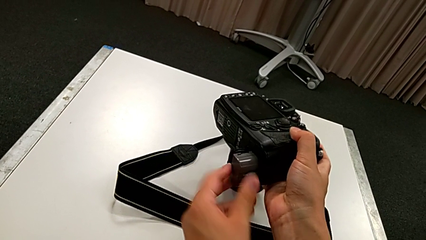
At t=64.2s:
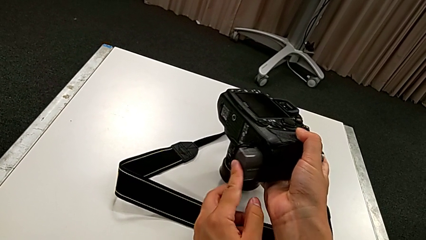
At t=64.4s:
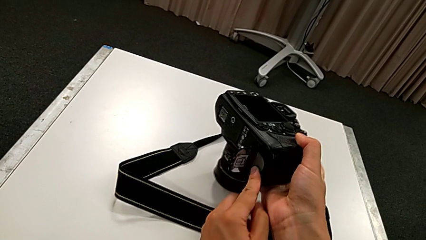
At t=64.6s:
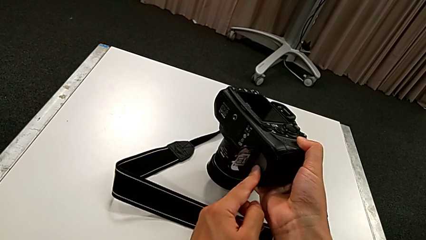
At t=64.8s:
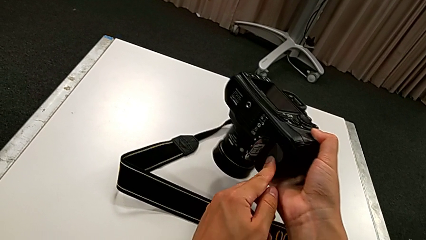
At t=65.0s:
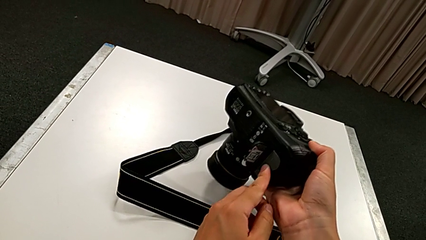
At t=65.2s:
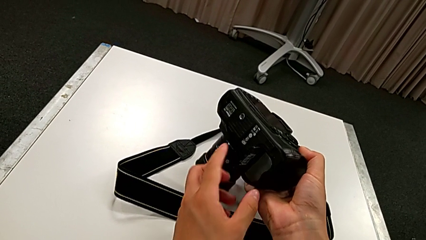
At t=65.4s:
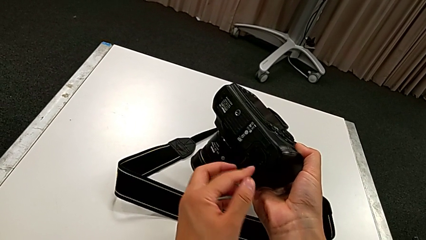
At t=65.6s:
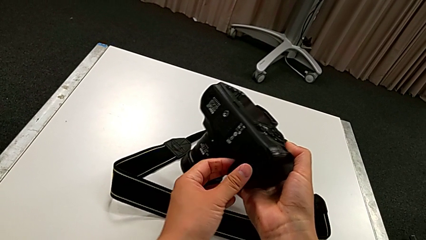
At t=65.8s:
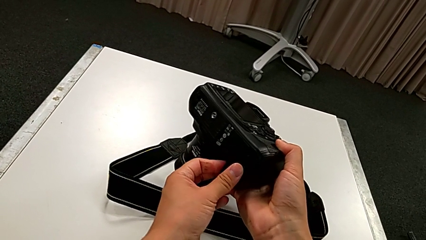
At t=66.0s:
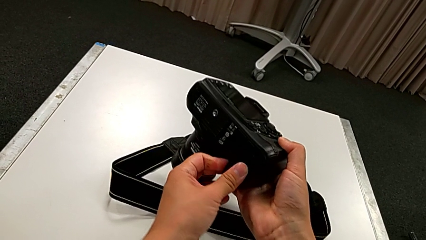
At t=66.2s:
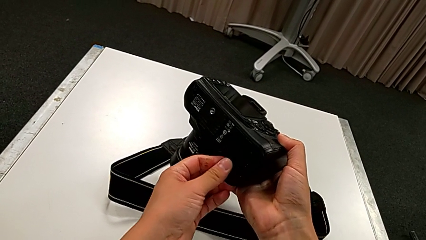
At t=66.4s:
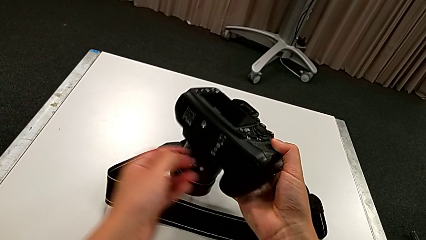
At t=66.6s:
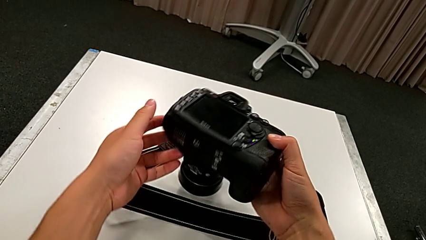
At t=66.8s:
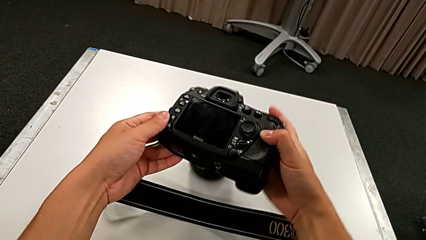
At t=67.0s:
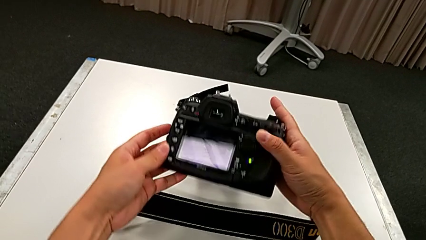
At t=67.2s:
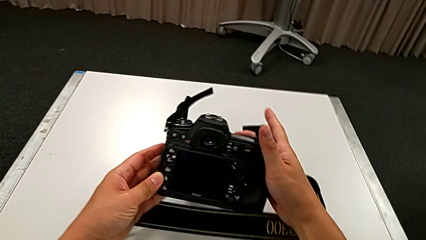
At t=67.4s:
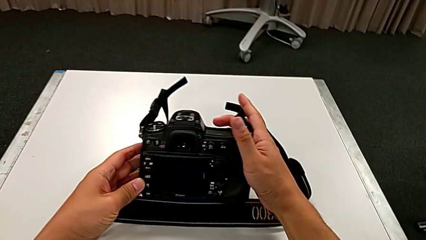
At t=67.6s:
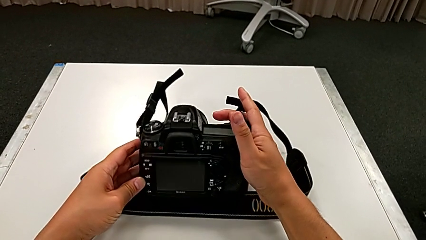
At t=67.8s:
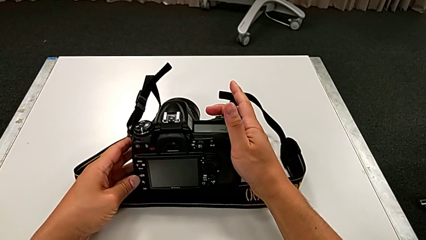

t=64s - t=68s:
The camera wearer is changing the battery of the DSLR. They close the rectangular battery door and rotate the black DSLR.

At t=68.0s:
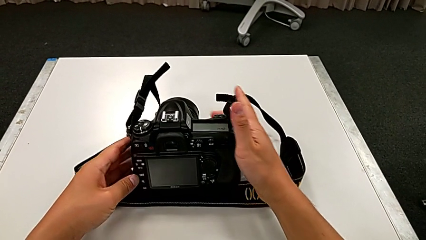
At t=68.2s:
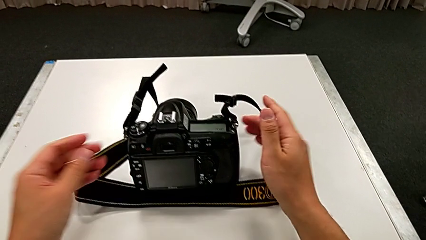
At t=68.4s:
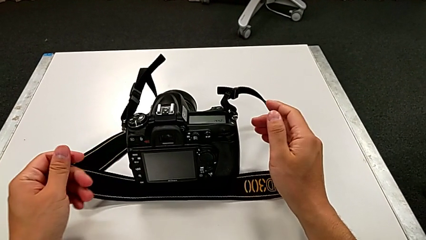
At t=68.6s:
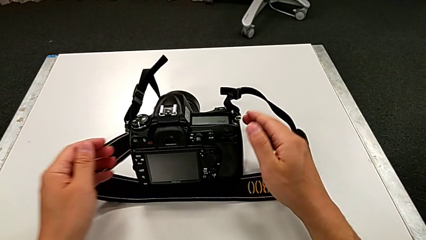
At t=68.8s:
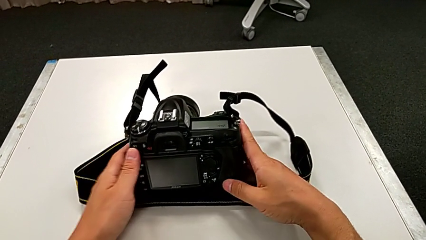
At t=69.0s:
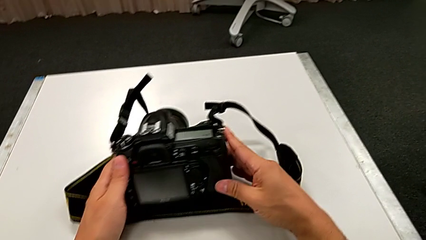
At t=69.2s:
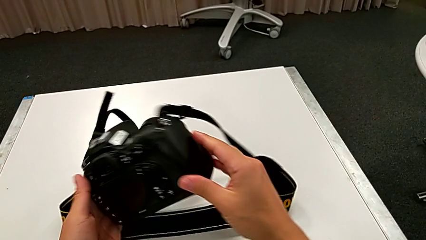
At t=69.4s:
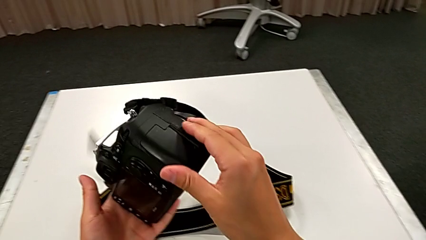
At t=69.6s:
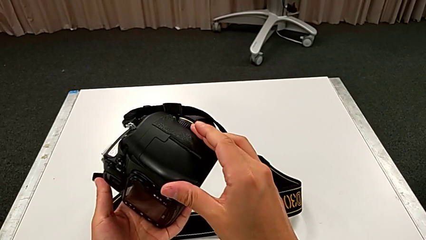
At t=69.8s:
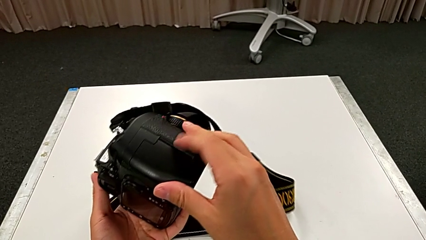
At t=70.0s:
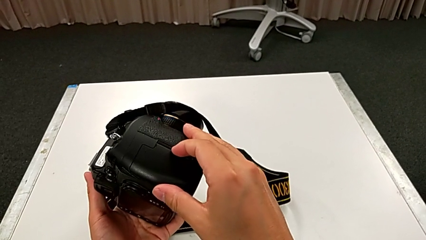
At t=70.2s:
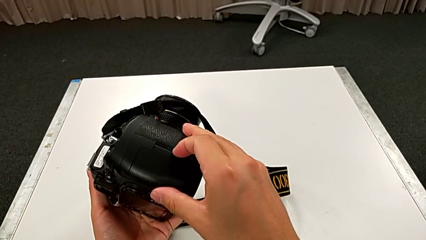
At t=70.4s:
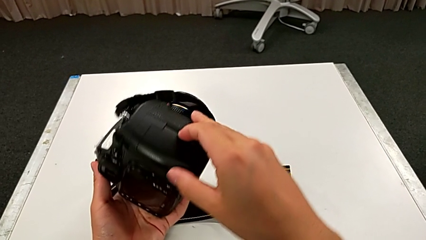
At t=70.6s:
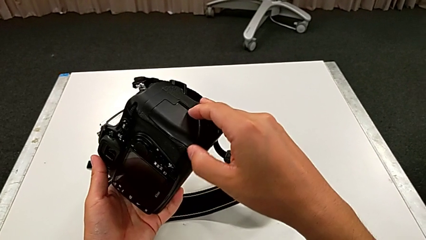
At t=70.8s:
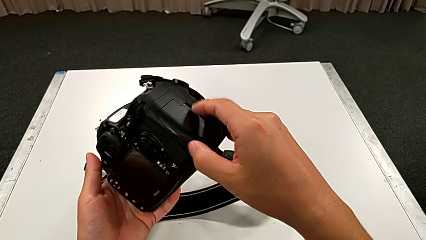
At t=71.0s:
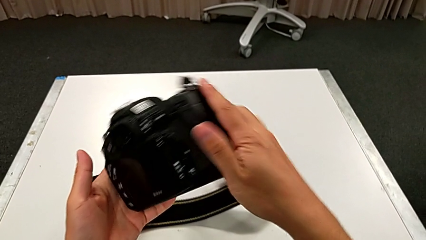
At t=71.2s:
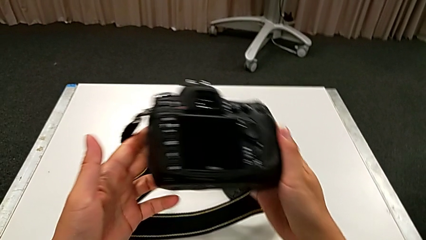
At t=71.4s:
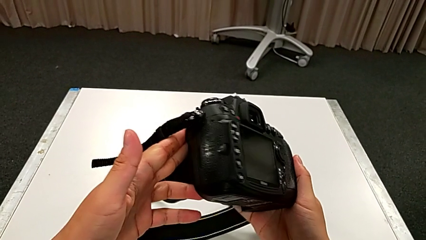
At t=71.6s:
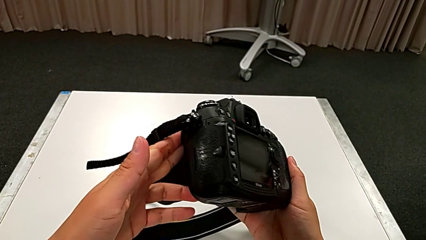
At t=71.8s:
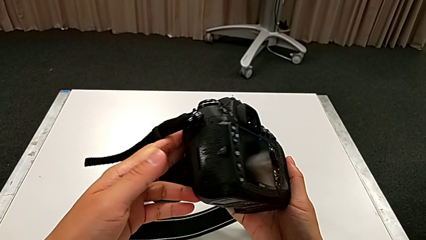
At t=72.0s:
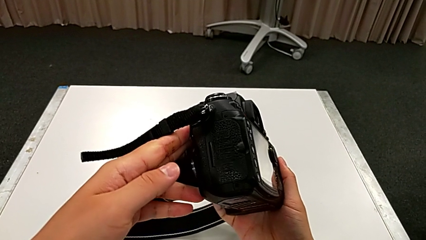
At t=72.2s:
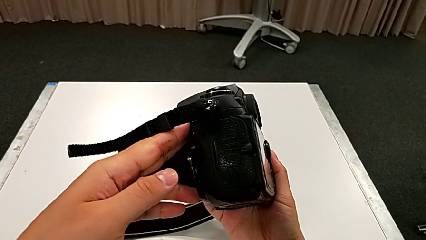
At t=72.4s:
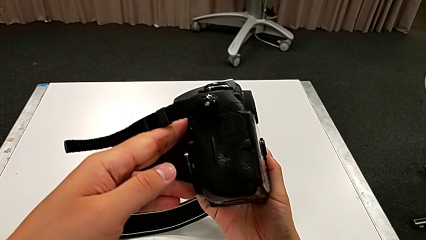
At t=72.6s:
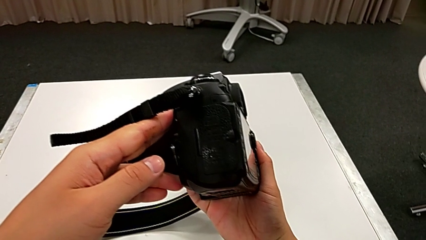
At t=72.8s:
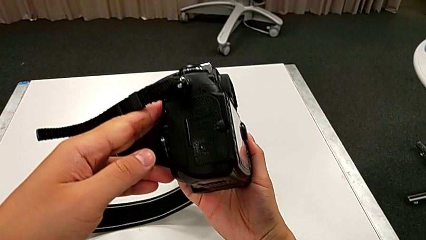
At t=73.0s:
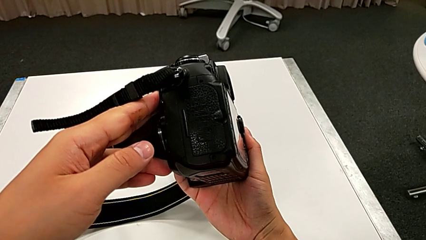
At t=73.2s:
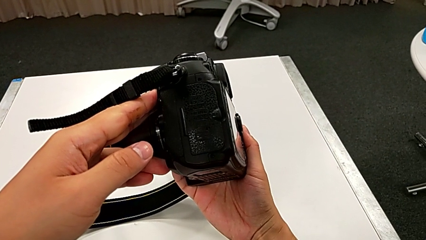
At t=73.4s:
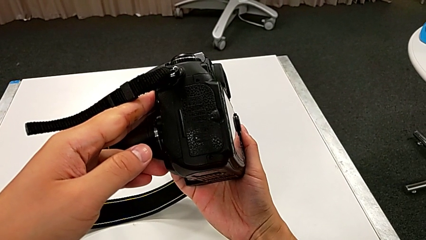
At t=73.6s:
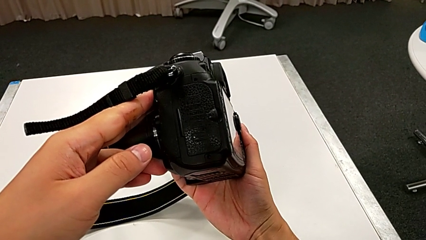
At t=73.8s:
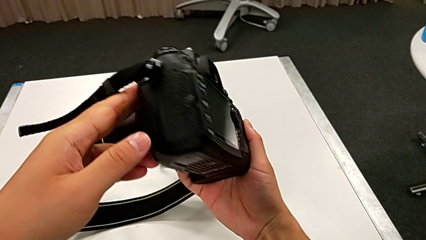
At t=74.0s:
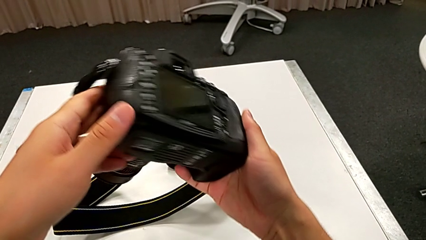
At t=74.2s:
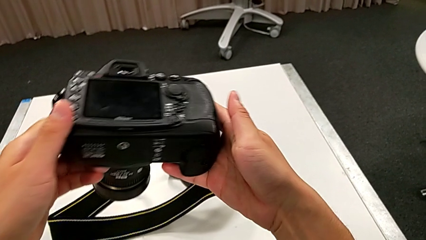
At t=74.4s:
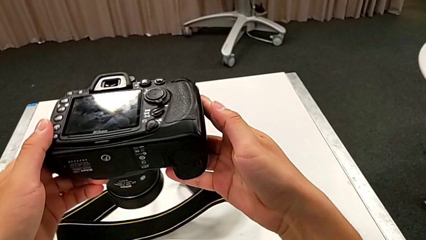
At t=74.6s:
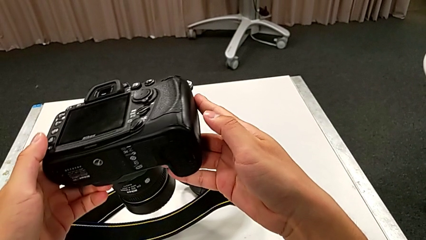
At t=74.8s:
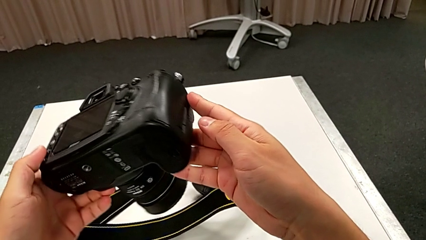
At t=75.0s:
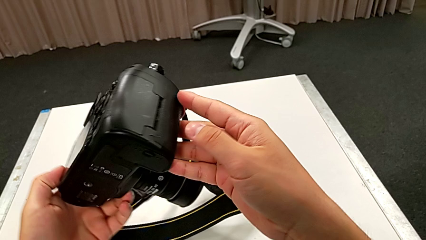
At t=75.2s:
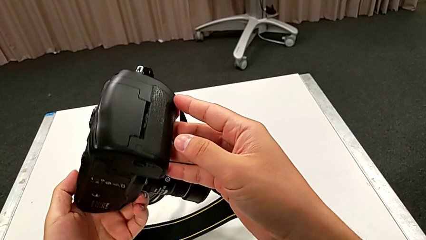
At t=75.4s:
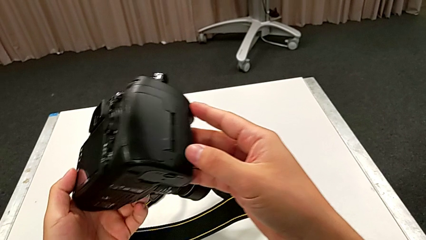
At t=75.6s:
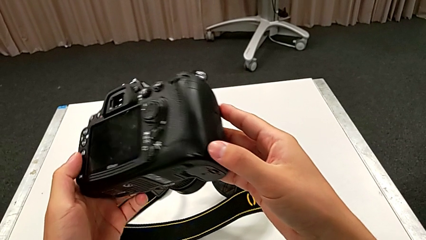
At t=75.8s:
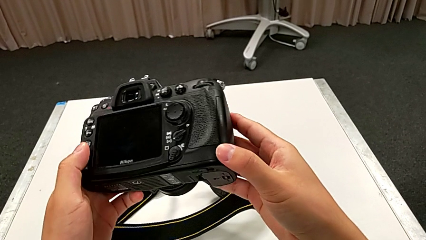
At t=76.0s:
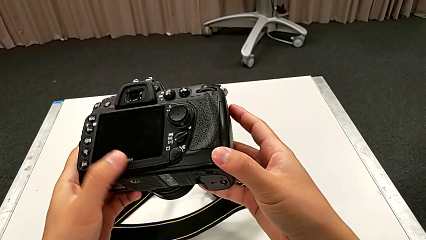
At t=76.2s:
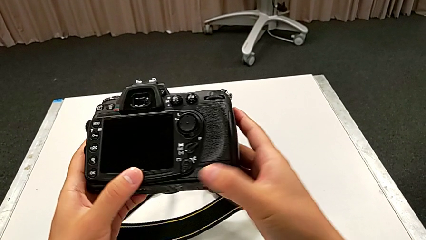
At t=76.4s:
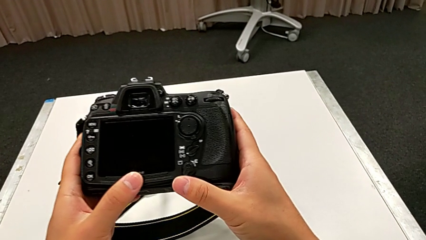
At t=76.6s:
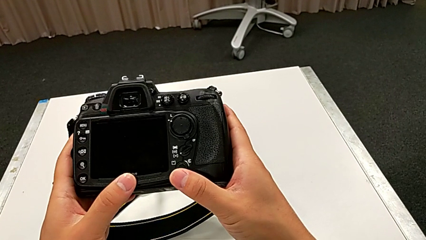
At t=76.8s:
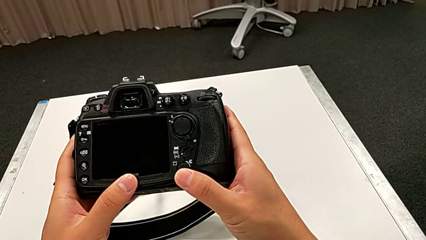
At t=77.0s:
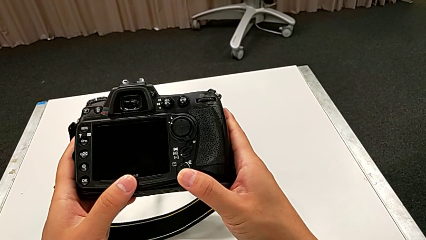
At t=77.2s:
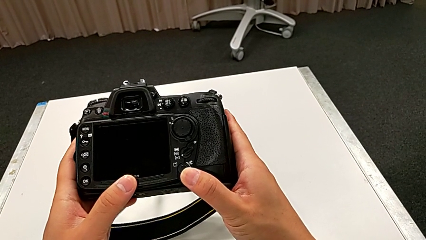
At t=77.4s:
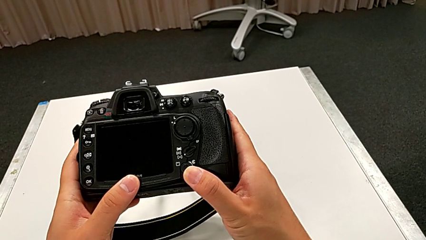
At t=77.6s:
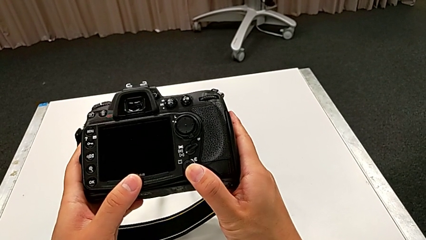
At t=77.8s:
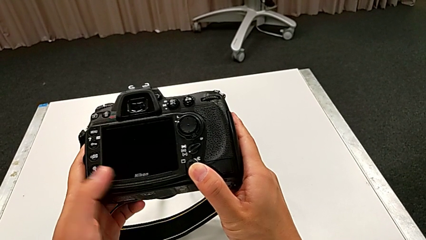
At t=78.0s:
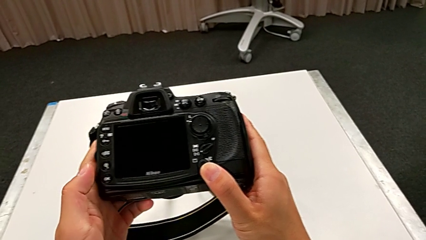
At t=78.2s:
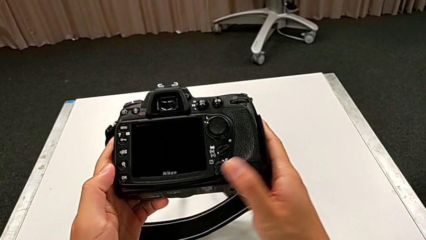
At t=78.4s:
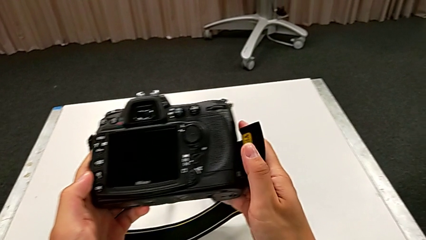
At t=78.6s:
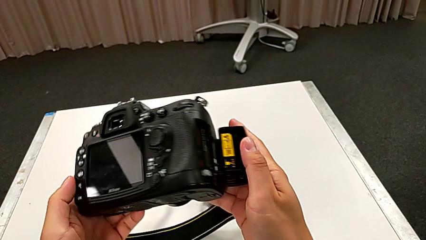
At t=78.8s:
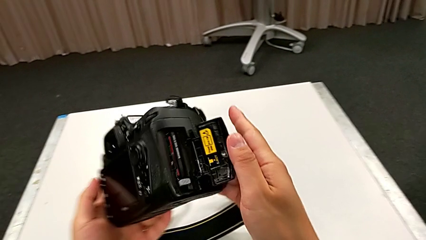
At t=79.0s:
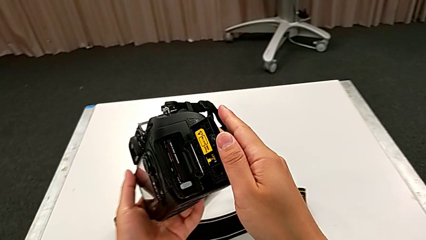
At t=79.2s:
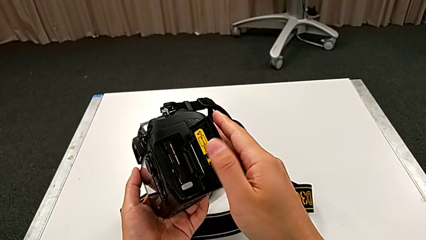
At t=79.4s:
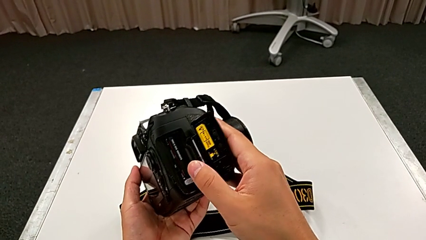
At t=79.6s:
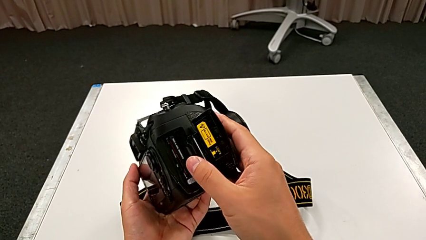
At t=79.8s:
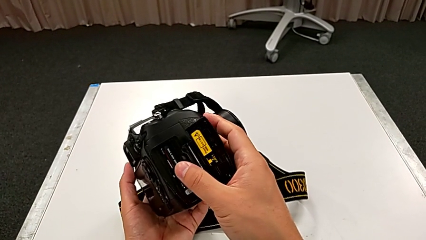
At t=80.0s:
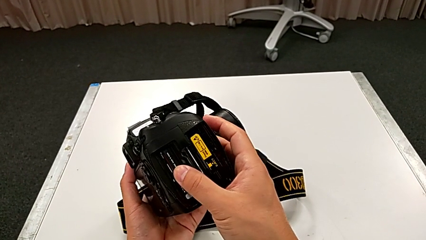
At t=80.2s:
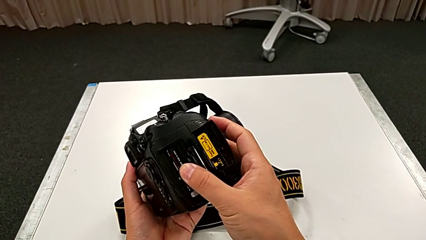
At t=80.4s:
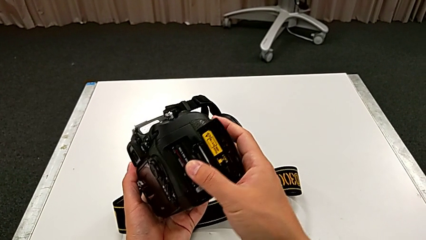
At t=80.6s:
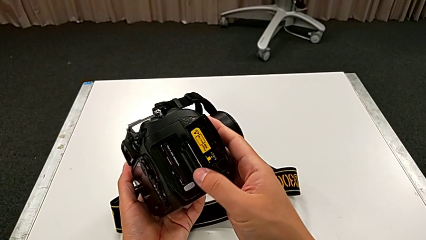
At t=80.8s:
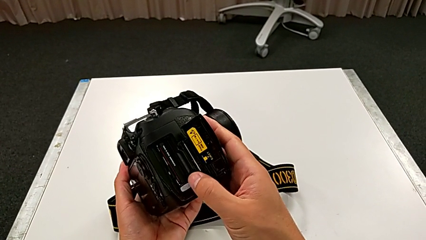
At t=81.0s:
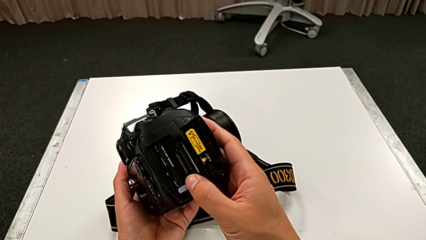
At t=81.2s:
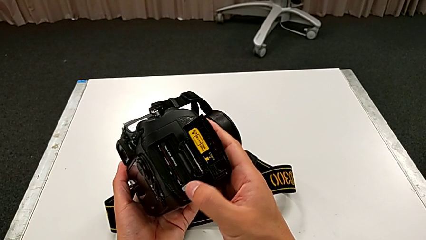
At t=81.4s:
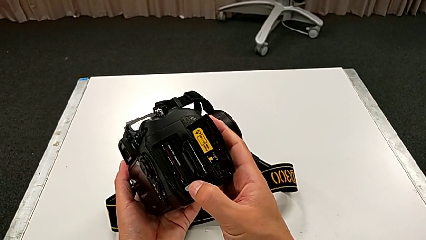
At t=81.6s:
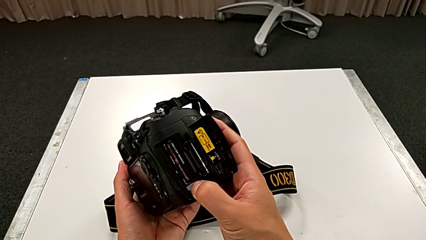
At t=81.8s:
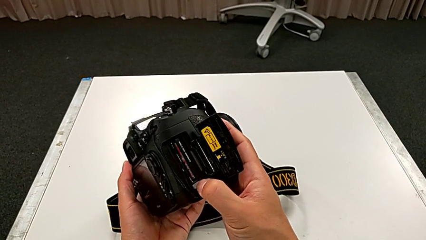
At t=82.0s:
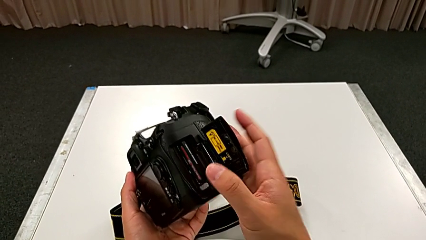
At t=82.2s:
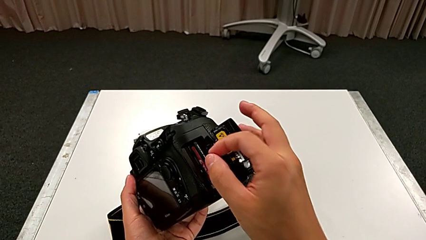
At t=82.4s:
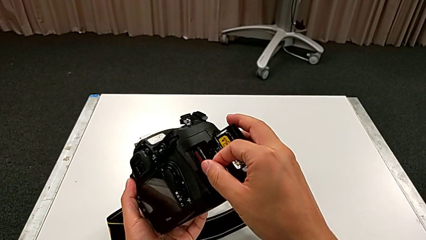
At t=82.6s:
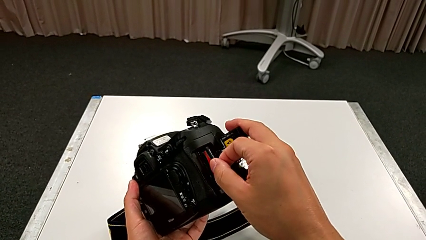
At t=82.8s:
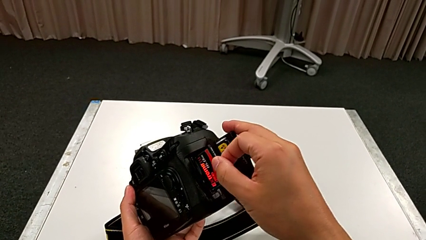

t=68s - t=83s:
The camera wearer is changing the SD card of the DSLR. They grab the black DSLR, lift it and wrongly press the rectangular lens cover. They rotate the black DSLR, inspect it, rotate it and press the bottom button. They rotate the black DSLR, wrongly push the old SD card, open the bottom SD slot, press the button and grab the old SD card.
